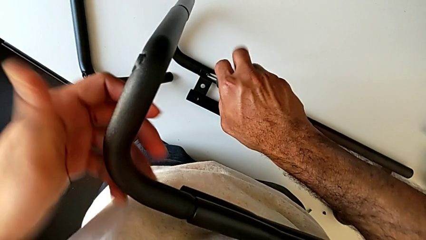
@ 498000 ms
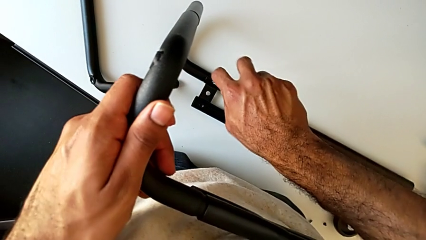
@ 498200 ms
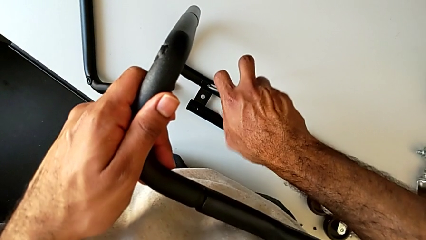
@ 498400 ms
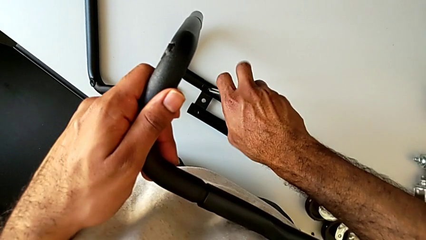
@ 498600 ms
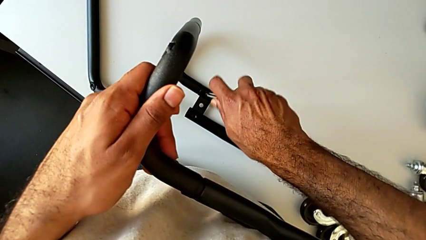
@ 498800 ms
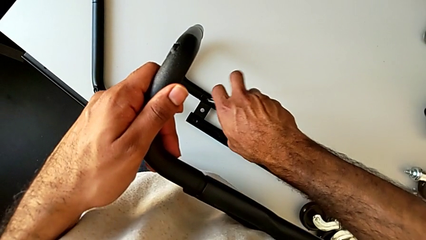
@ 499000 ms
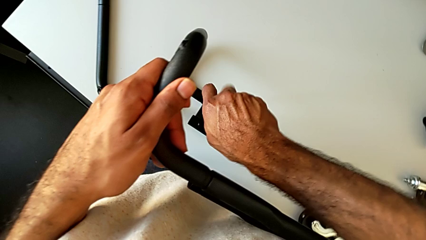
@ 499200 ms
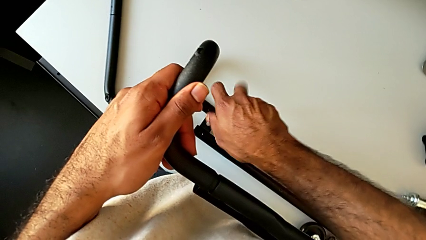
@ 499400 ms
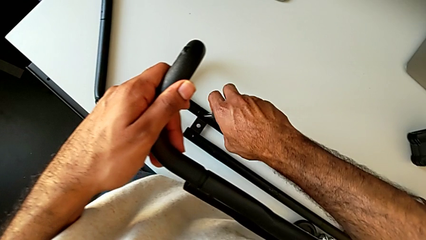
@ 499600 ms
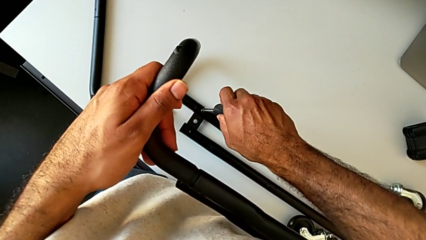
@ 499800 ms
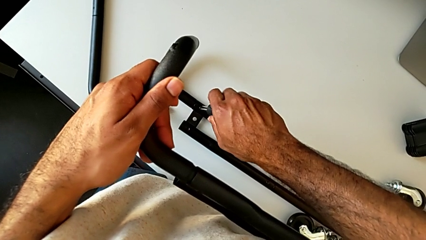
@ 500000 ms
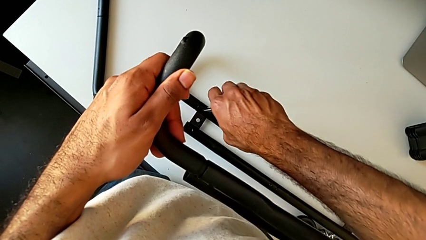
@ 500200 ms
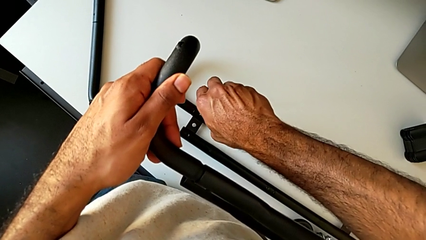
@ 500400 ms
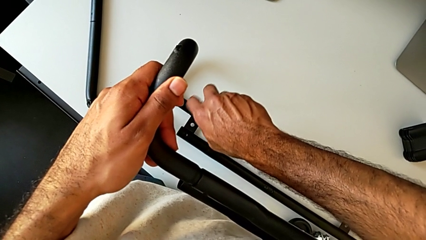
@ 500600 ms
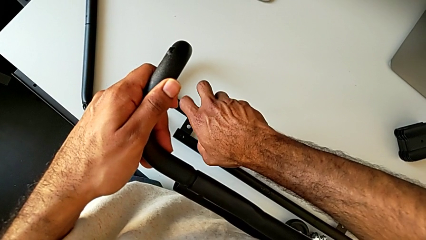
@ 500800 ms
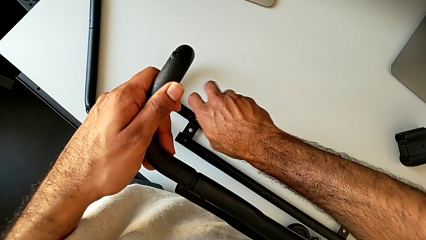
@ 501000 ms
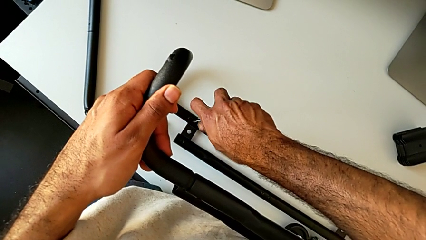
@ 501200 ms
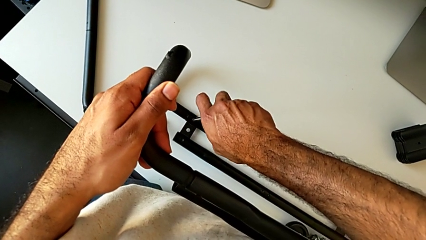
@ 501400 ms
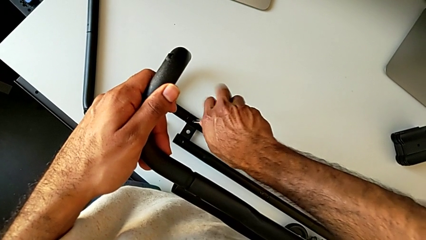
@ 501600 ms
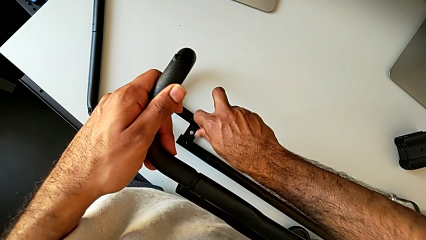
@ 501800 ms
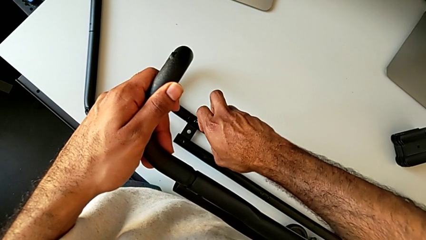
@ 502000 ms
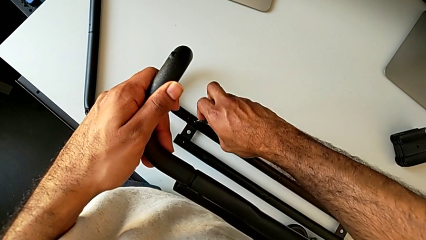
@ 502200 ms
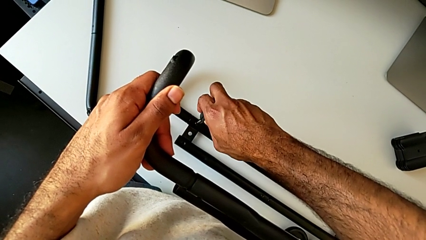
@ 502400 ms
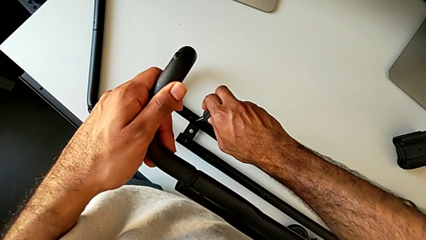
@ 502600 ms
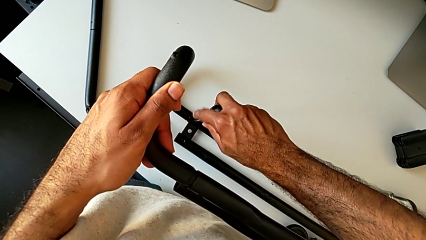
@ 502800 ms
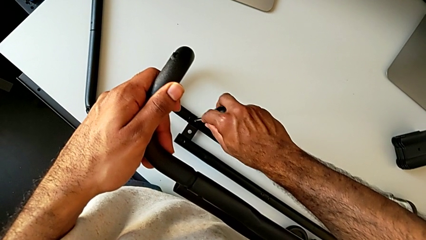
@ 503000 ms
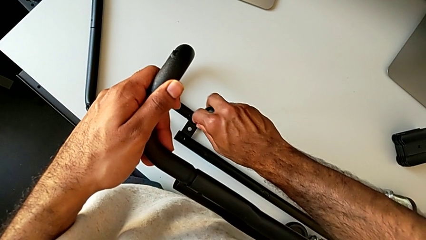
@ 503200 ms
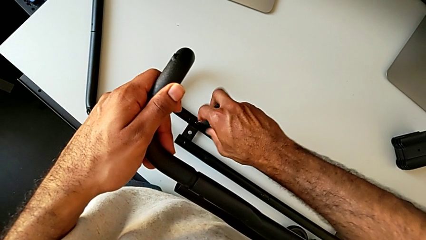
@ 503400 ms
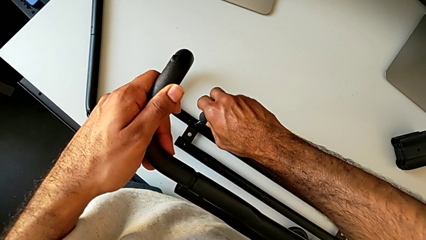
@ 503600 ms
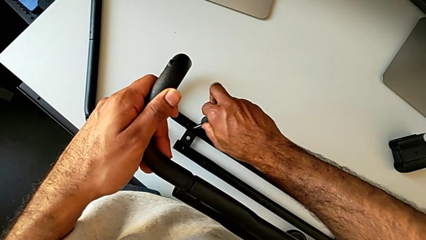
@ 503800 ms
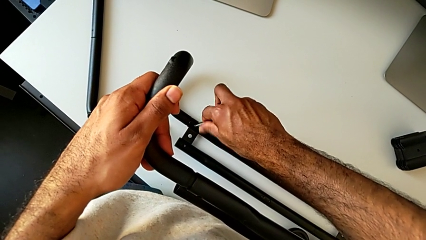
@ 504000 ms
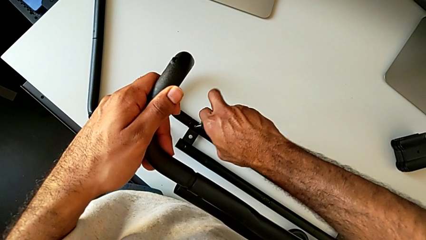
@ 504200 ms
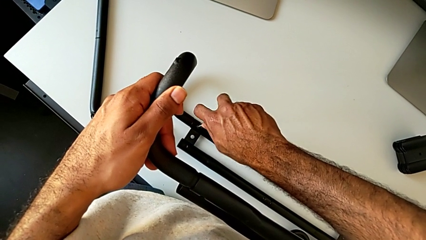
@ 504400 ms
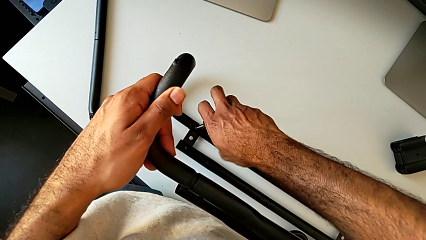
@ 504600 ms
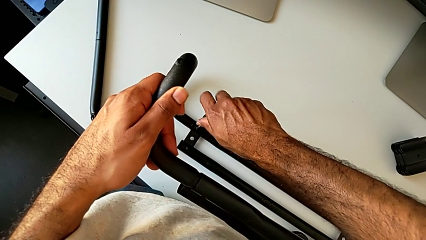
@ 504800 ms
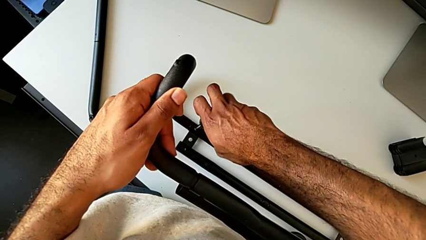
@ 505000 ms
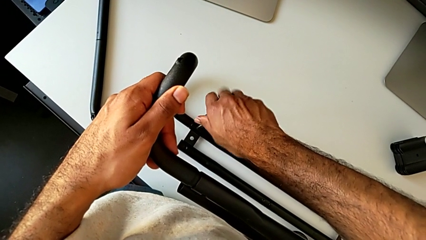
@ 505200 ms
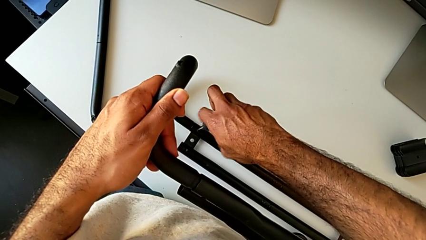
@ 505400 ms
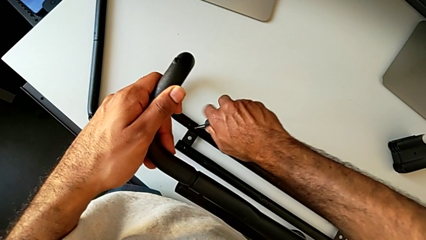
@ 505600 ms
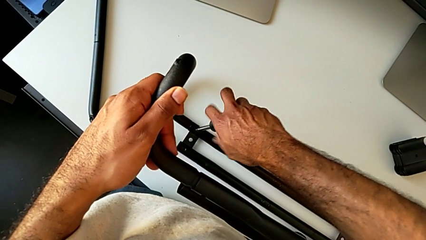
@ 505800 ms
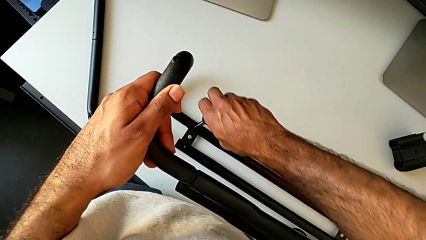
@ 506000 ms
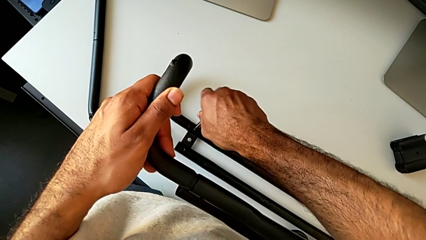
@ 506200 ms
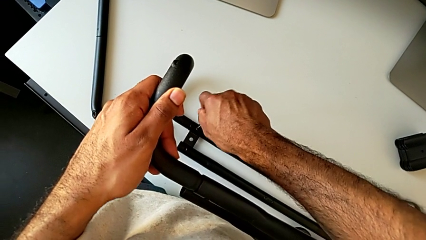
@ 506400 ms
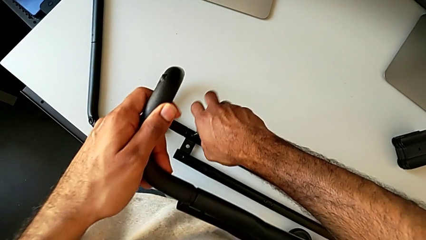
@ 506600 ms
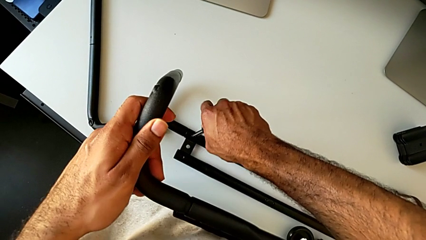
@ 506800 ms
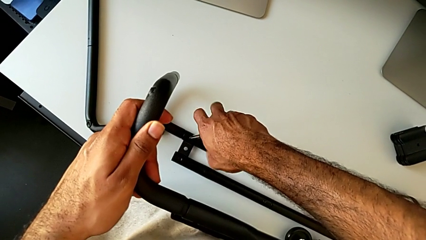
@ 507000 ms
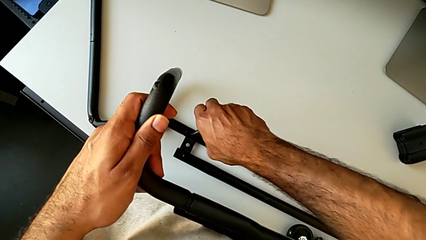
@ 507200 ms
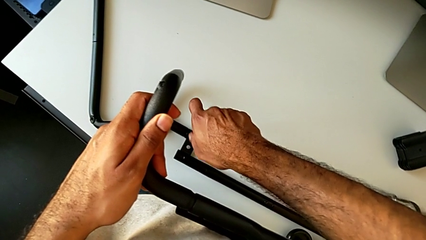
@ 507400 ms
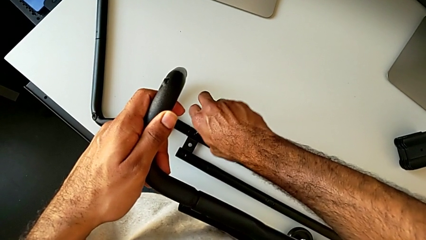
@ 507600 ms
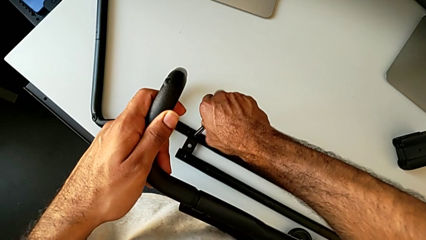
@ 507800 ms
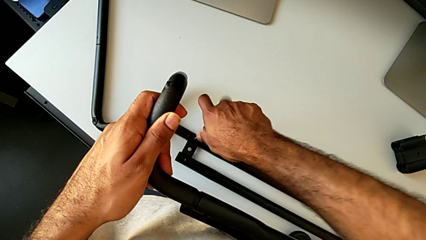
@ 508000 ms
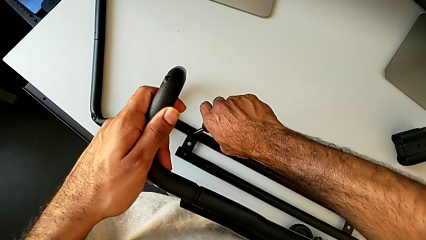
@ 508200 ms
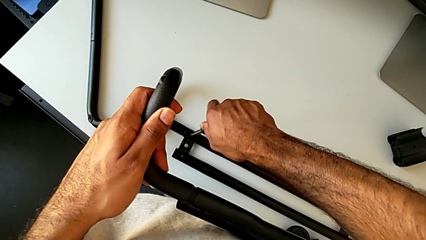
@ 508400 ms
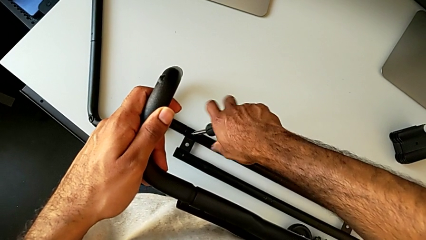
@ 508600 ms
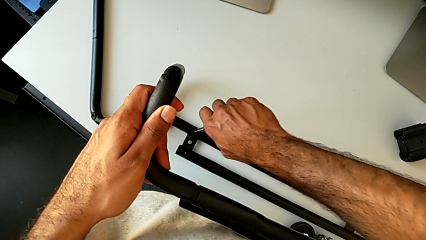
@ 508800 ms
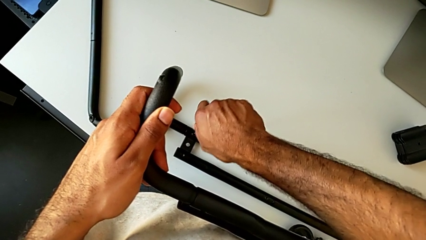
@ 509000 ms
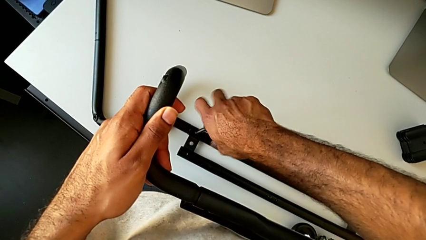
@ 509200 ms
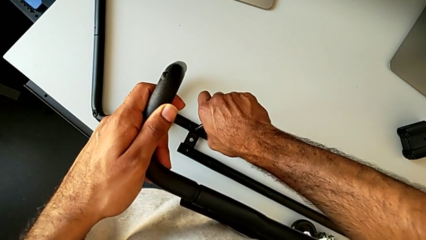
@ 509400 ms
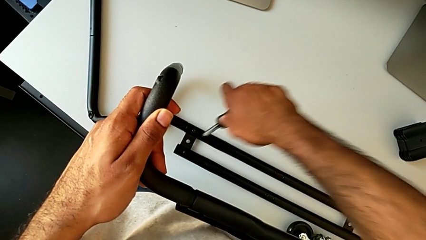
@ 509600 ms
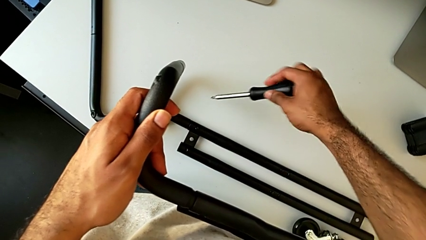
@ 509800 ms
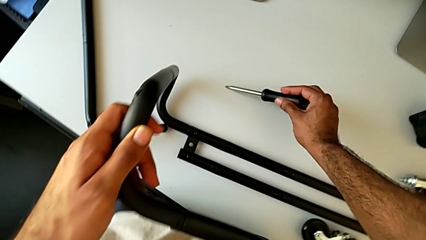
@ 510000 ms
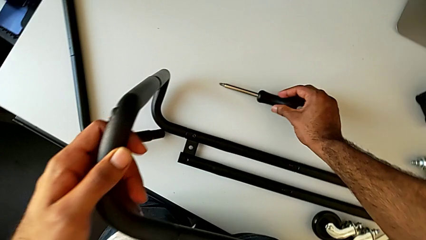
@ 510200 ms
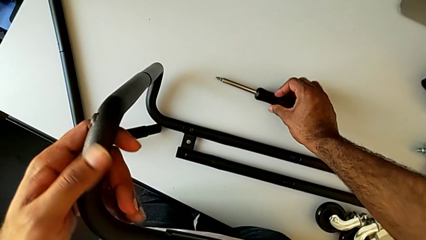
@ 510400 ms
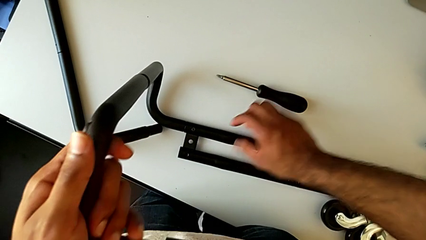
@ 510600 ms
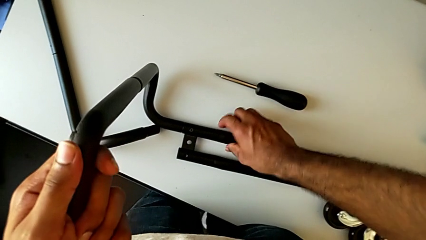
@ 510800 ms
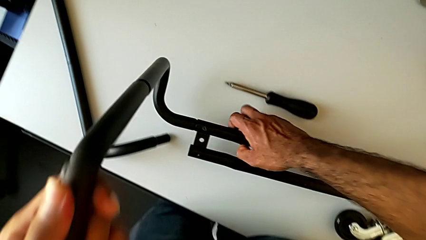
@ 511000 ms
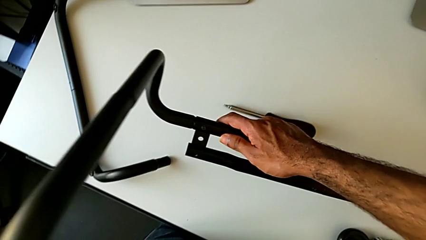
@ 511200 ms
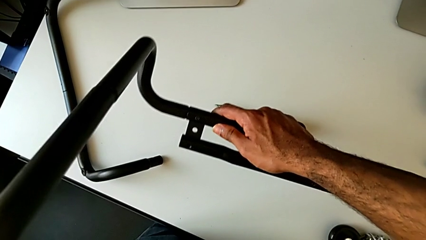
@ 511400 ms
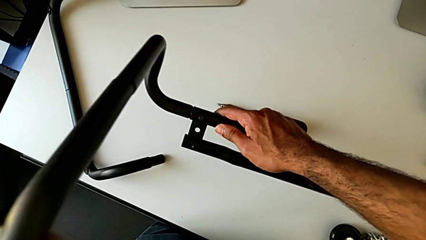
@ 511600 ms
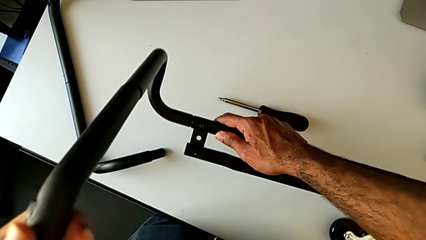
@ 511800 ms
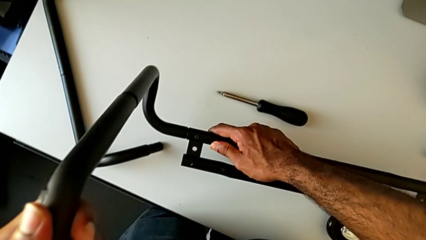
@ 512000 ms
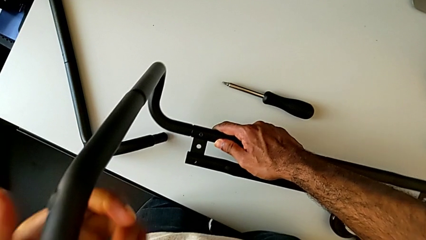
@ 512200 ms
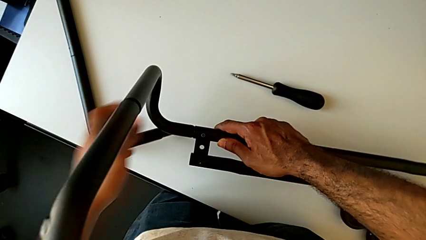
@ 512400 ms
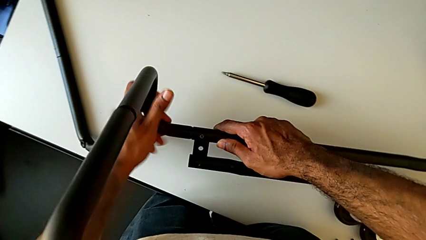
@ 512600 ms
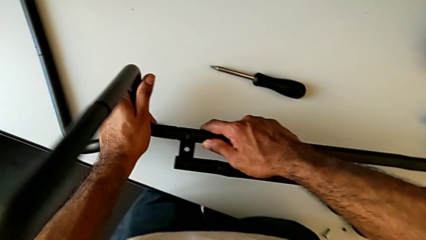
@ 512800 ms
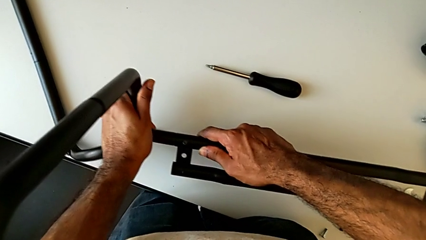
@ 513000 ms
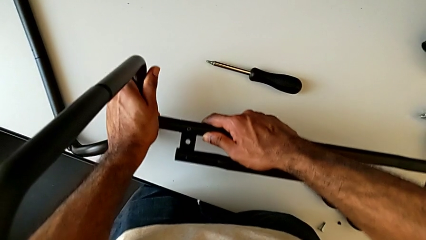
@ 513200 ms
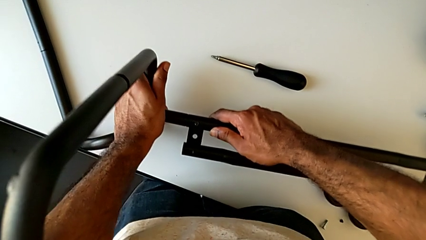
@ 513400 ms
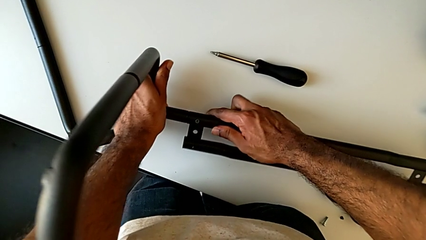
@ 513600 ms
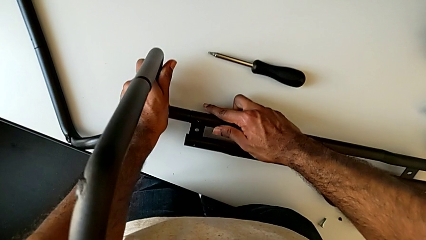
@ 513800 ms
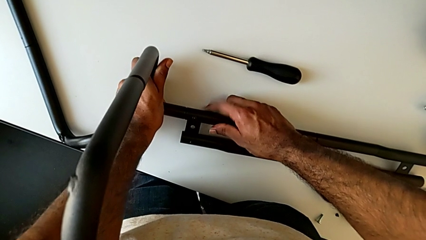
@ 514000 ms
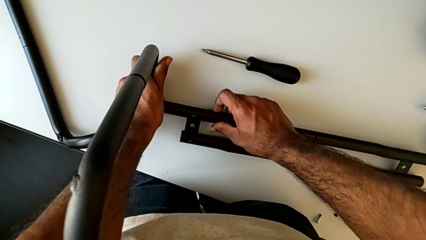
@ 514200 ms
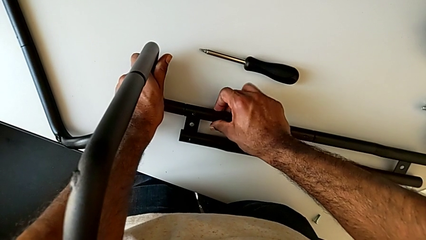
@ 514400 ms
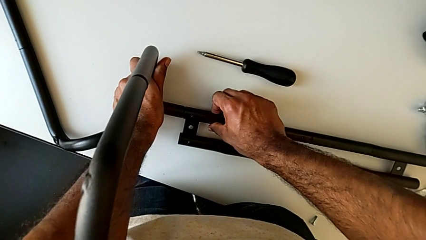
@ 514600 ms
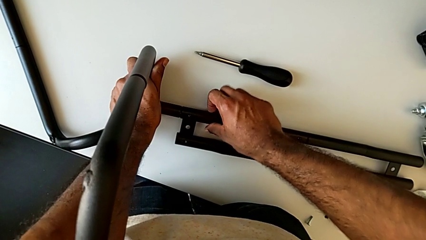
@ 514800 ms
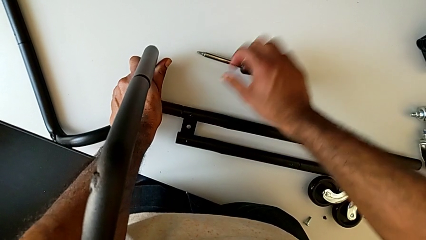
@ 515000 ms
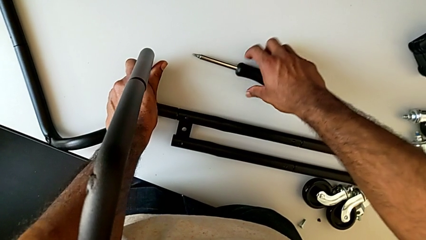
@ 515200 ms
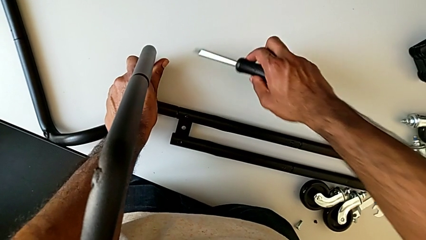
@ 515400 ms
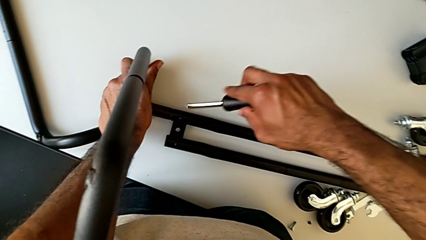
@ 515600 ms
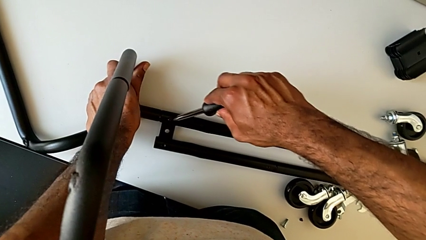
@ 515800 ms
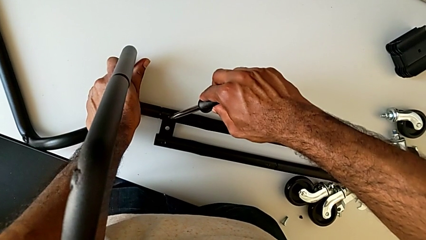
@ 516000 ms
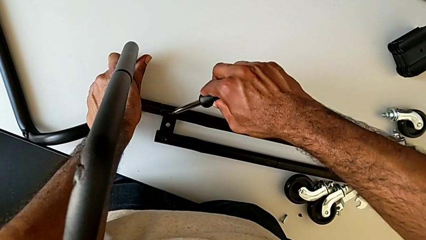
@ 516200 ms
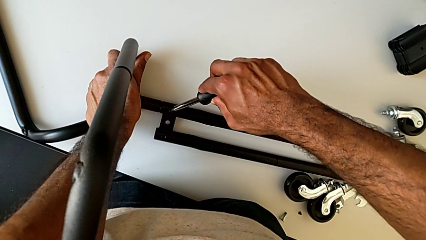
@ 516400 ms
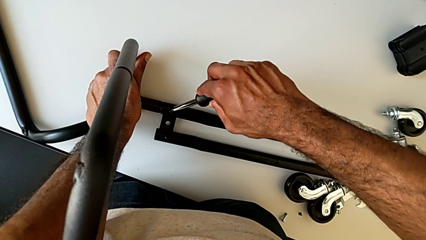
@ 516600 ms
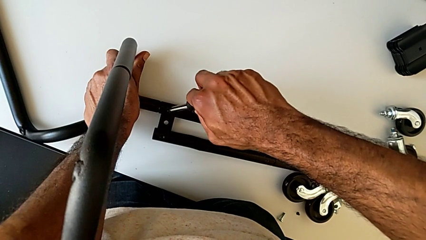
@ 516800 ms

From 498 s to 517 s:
The camera wearer is assembling the base frame with the side bars. They keep screwing the first screw, disassemble the screwdriver, place it, lift the leg, inspect the bottom leg, place the leg, grab the screwdriver and insert it.
